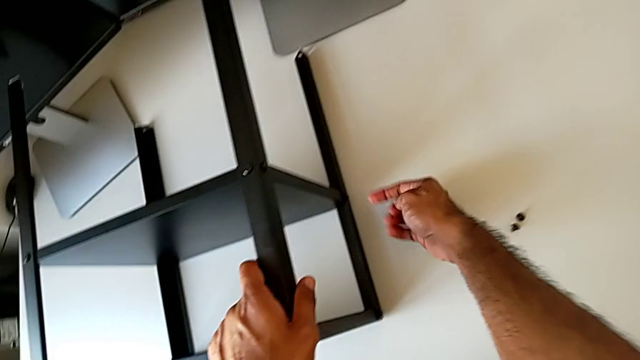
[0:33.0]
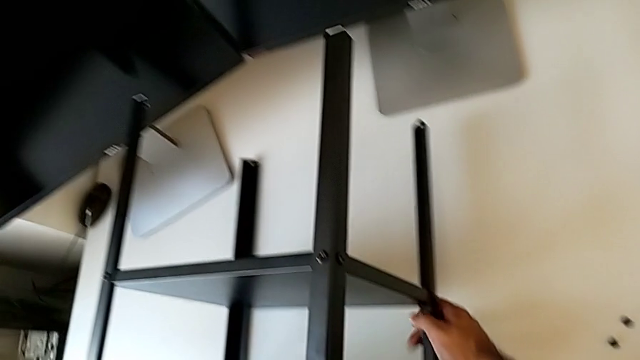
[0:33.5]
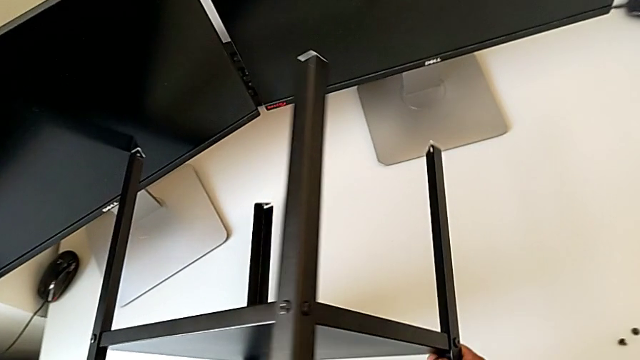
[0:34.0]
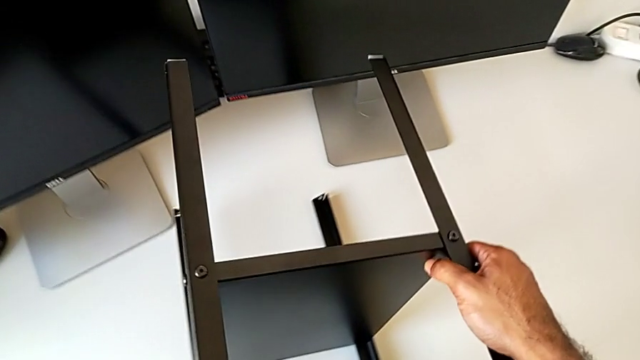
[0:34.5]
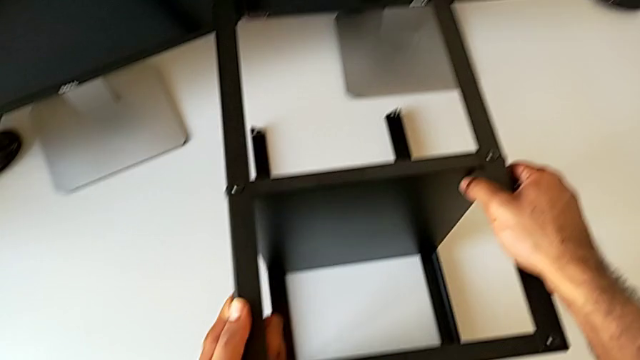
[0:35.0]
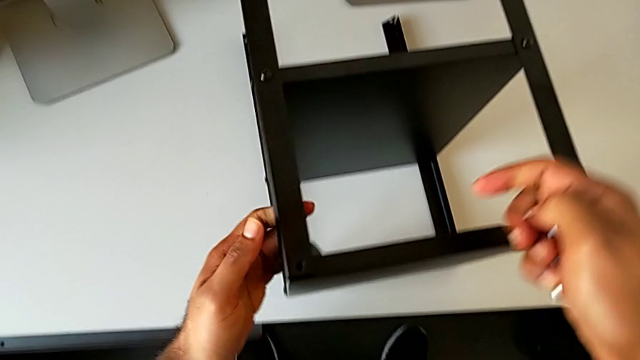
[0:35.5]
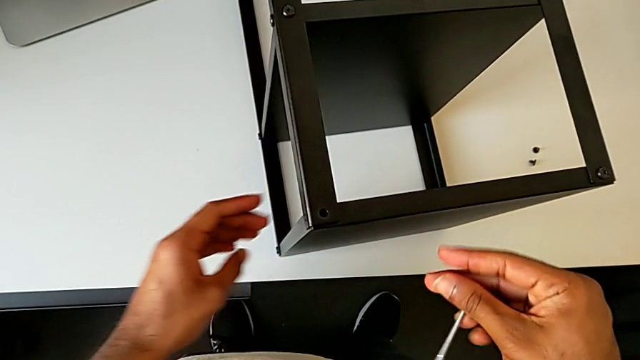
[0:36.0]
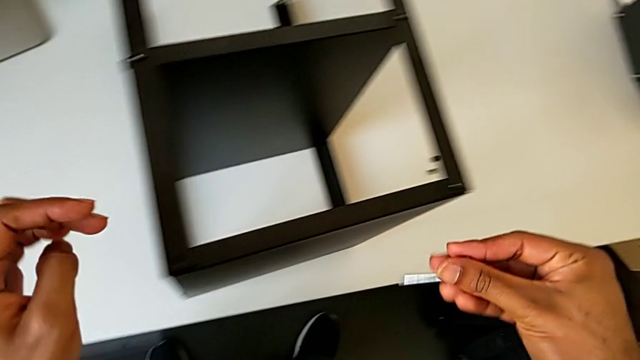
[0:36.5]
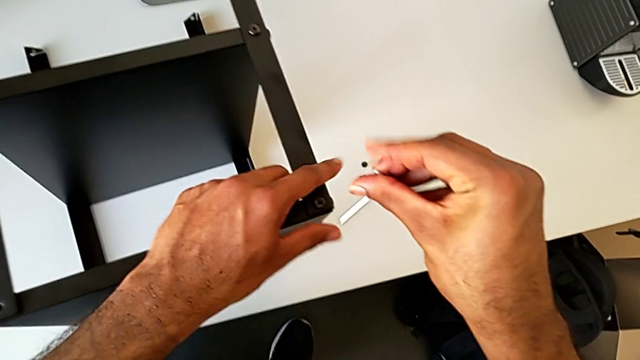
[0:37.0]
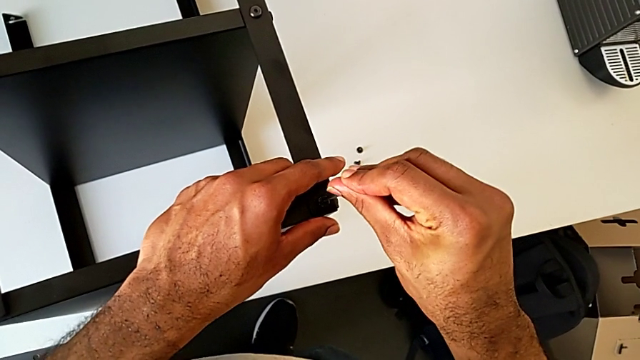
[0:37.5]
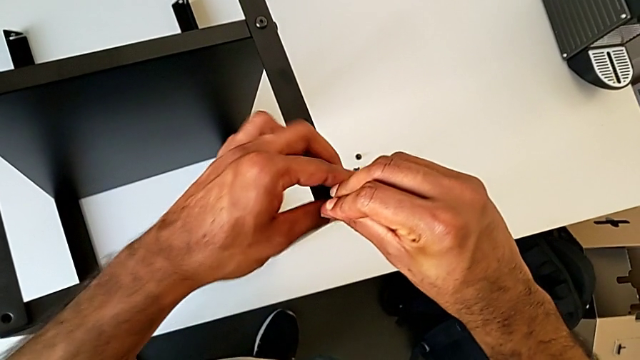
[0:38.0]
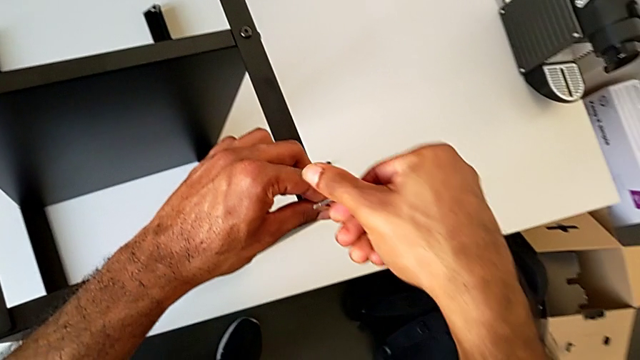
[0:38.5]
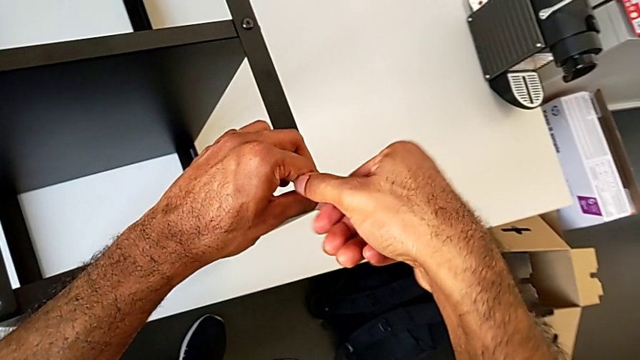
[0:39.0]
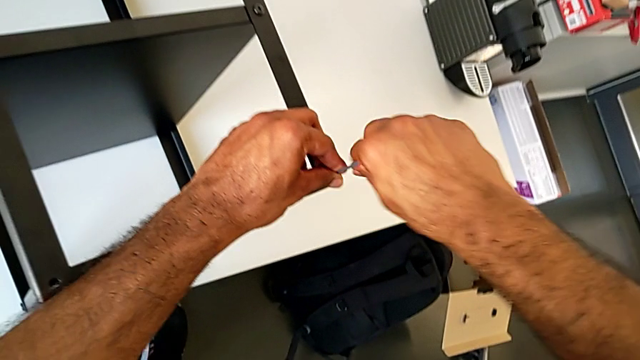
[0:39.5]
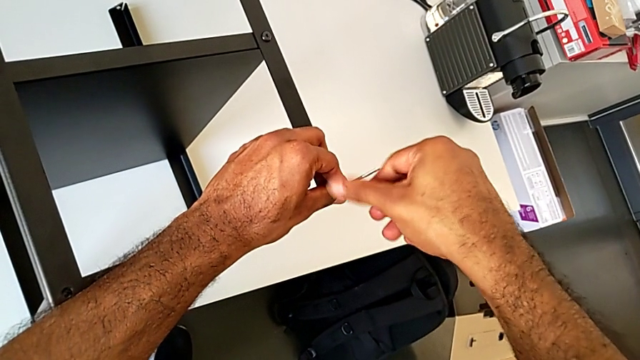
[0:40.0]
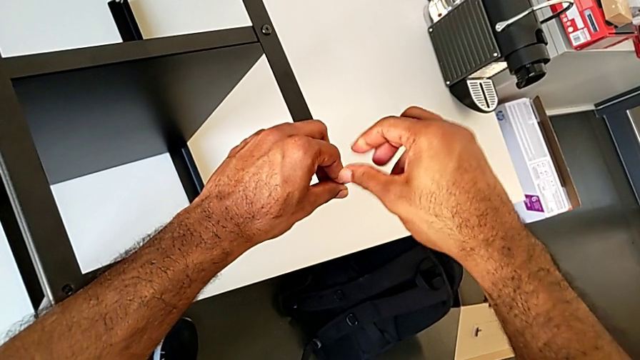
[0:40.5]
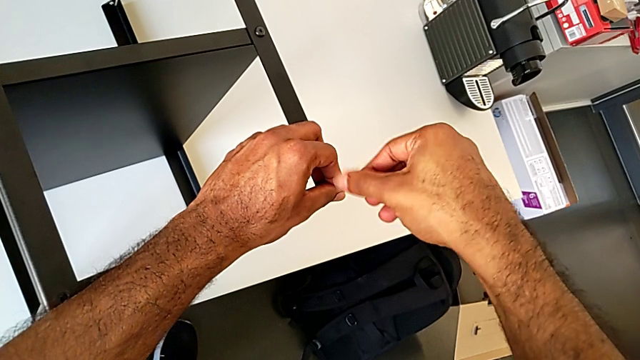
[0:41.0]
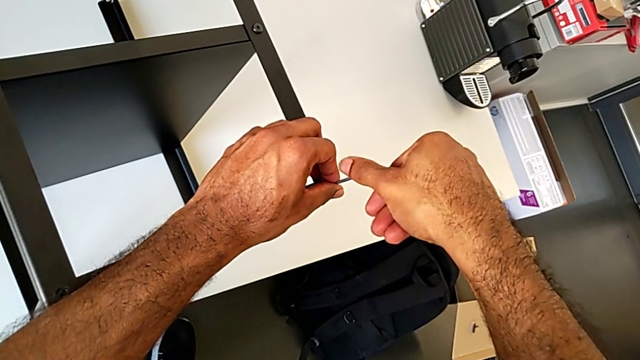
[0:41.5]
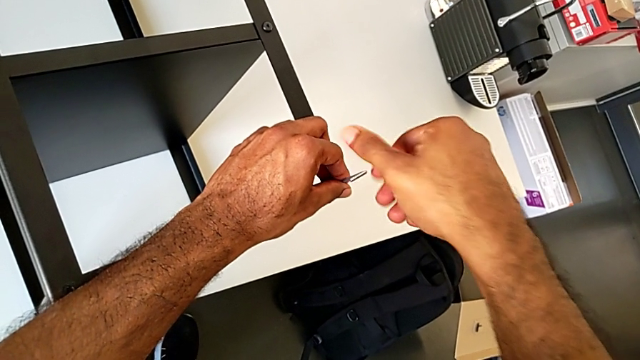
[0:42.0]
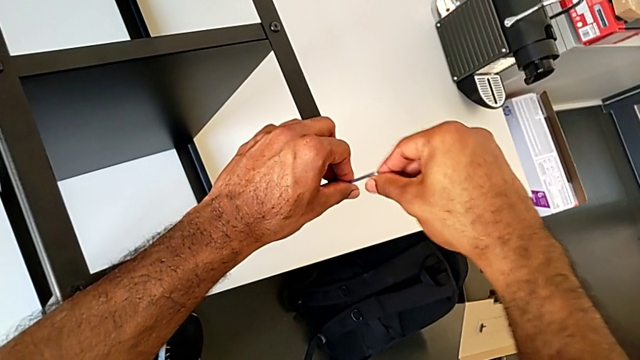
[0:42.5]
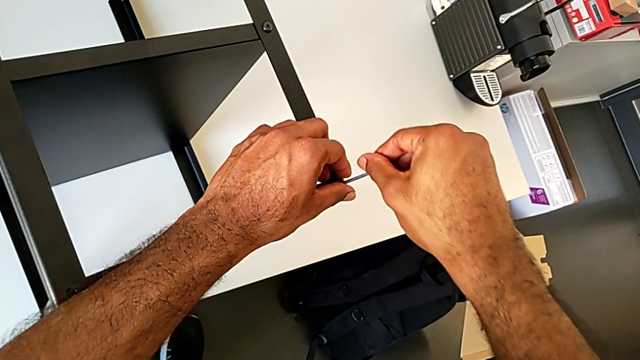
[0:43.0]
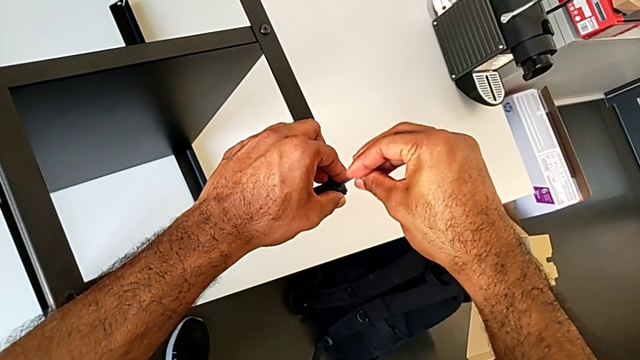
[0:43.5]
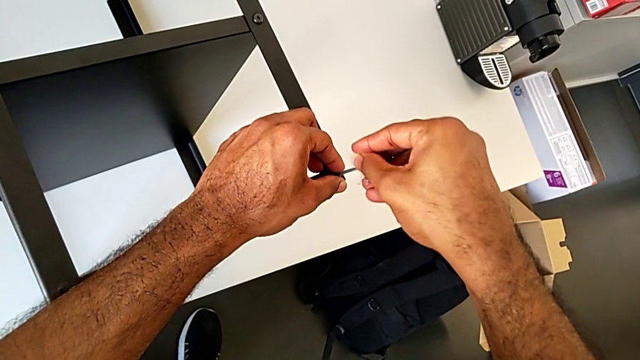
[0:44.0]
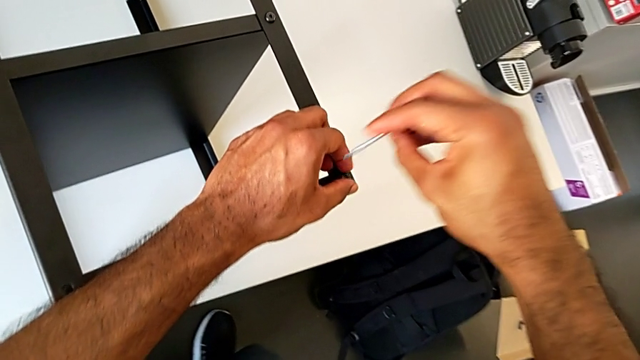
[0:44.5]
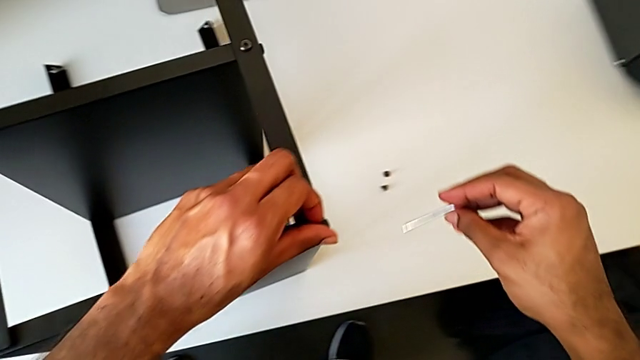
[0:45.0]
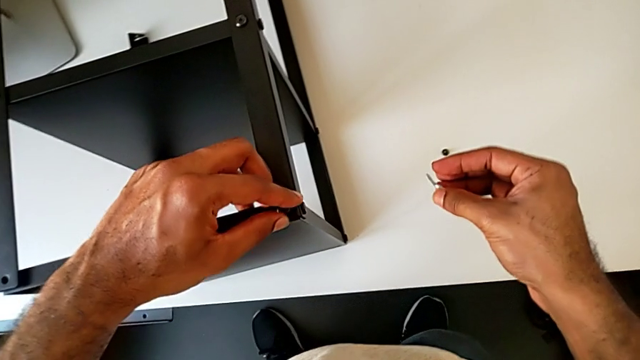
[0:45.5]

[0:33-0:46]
The camera wearer is unscrewing the second leg of the table. They grab the nightstand, rotate it, approach the hex socket head, insert the Allen wrench, unscrew the hex socket head, withdraw the Allen wrench and unscrew the hex socket head.

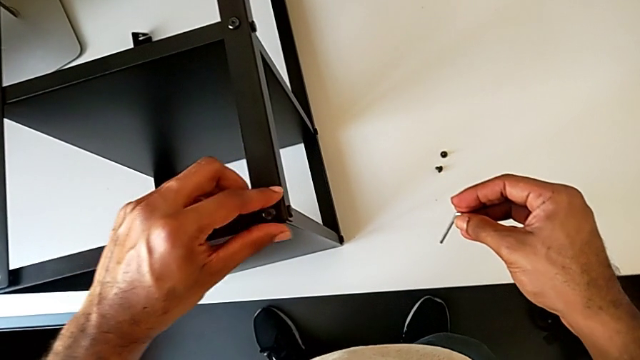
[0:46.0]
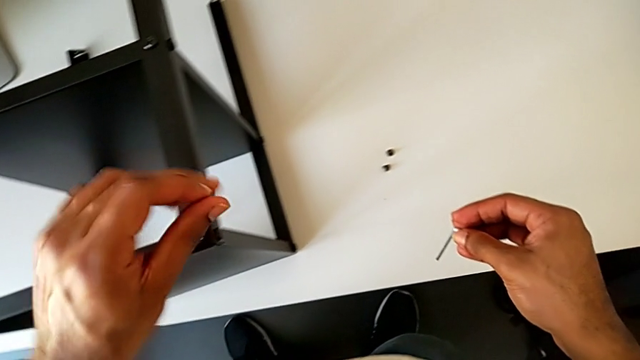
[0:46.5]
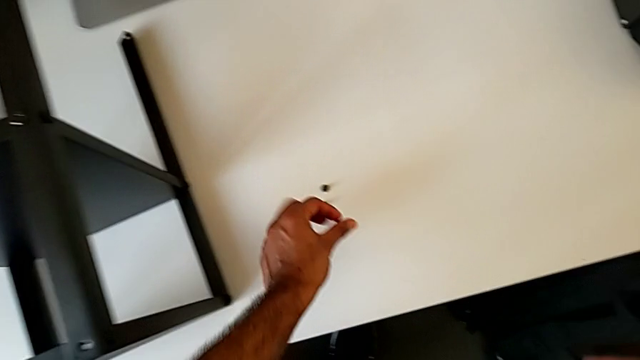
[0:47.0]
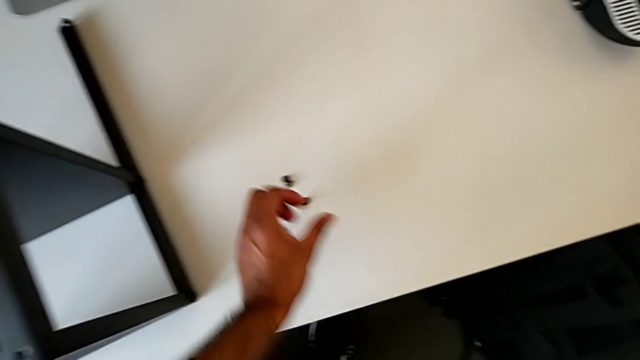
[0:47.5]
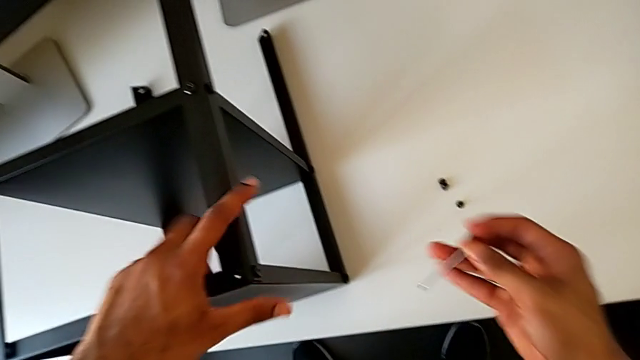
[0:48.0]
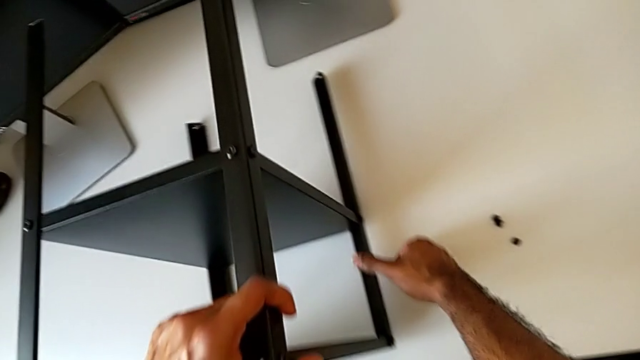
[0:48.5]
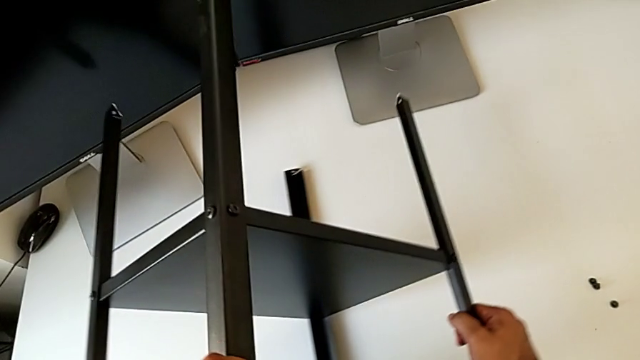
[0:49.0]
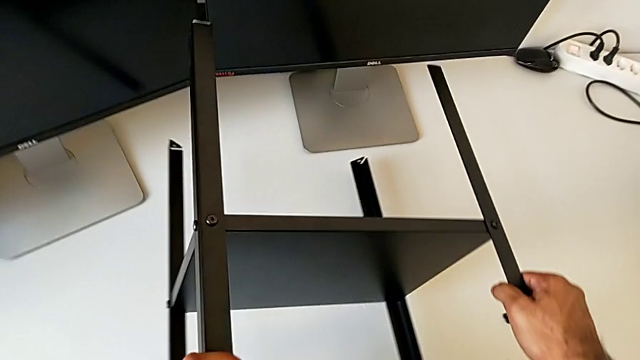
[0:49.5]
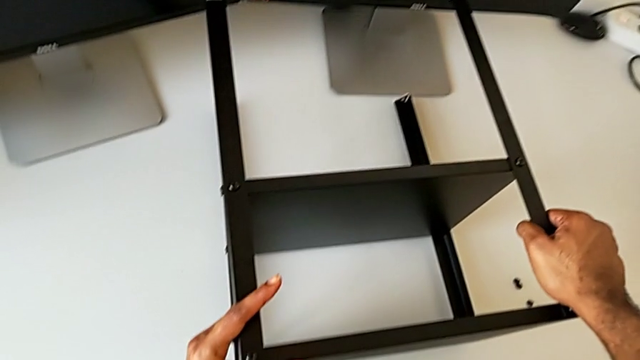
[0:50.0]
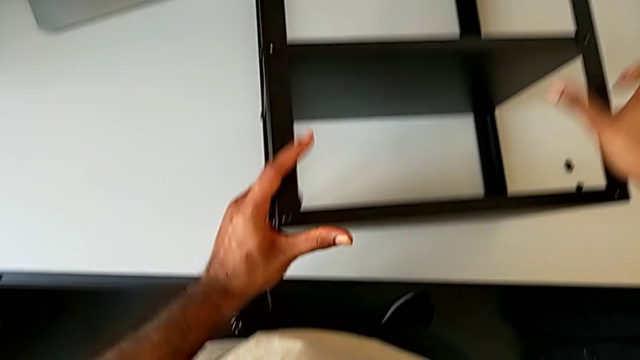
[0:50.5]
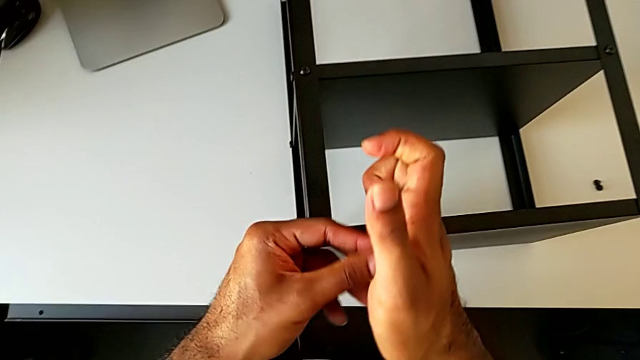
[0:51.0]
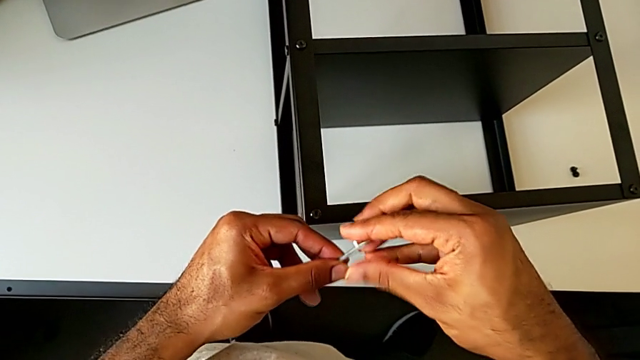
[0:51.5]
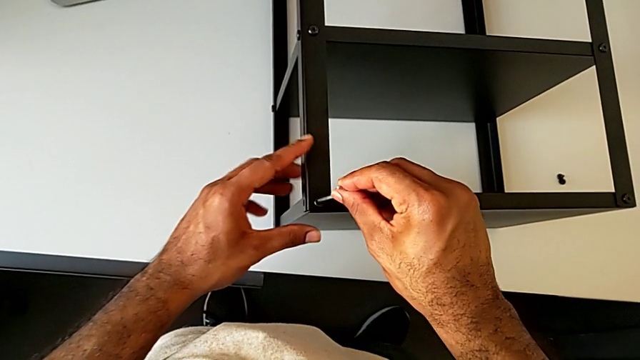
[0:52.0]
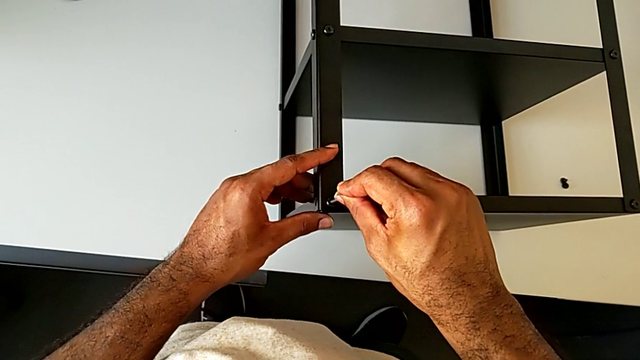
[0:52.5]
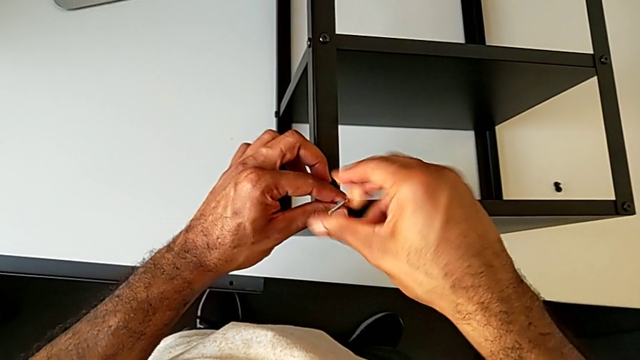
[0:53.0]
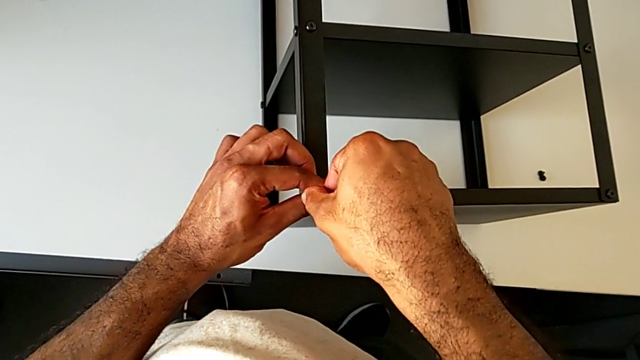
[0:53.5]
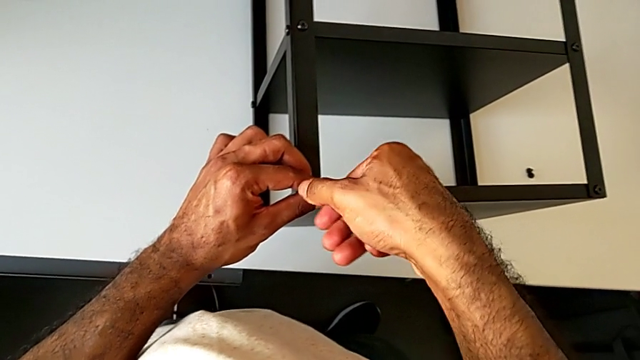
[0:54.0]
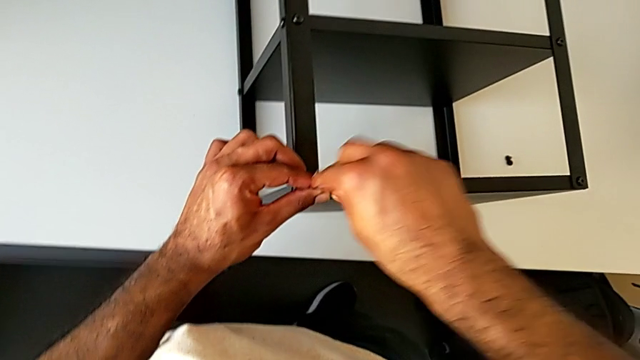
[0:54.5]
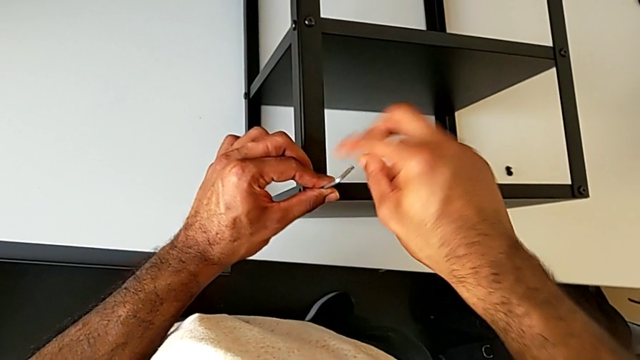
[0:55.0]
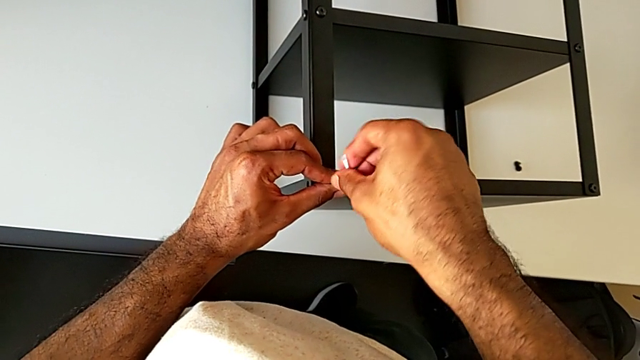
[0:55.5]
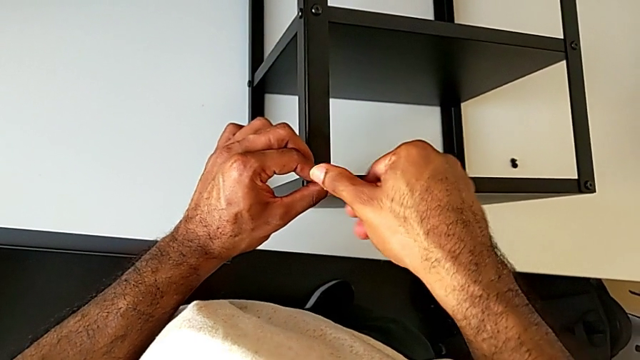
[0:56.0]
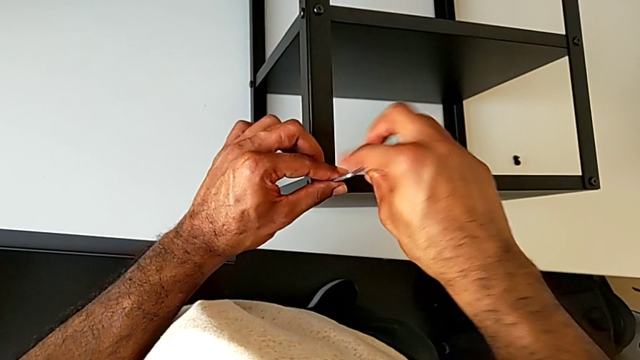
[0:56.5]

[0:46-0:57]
The camera wearer is unscrewing the second leg of the table. They disassemble the hex socket head, place it, grab the nightstand, rotate it, grab the Allen wrench, insert it and begin to unscrew the hex socket head.
